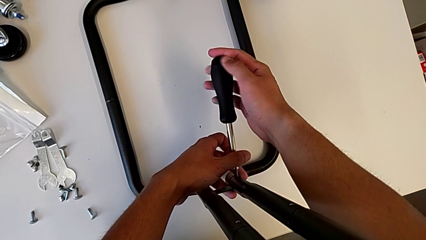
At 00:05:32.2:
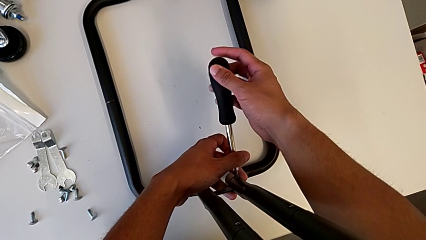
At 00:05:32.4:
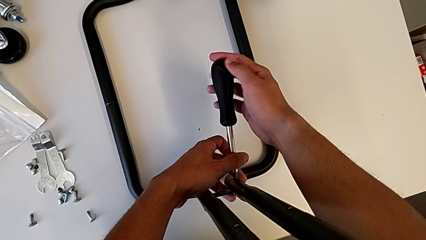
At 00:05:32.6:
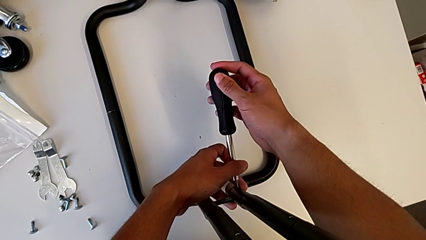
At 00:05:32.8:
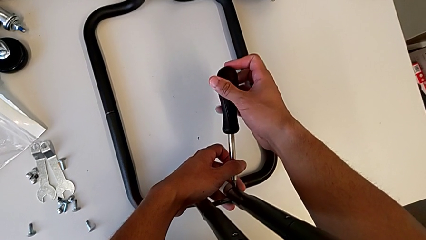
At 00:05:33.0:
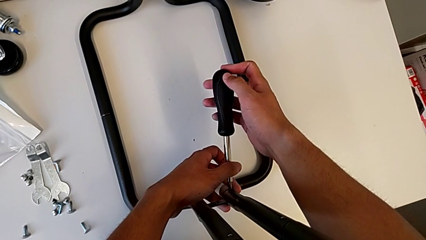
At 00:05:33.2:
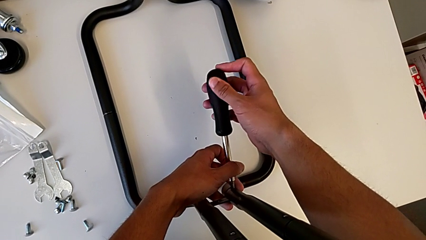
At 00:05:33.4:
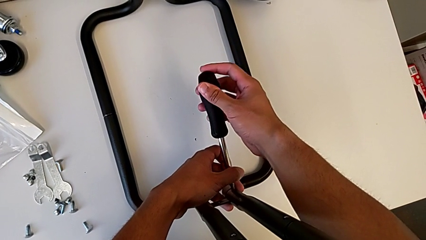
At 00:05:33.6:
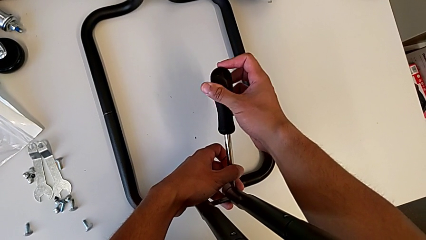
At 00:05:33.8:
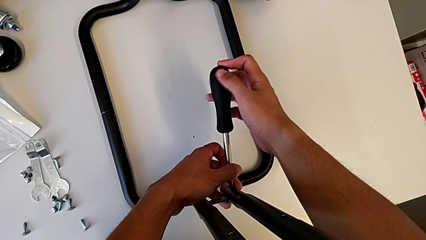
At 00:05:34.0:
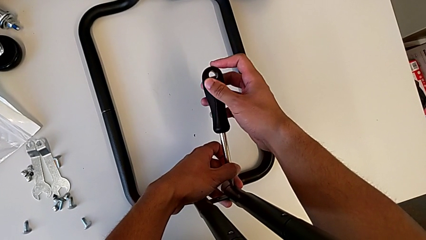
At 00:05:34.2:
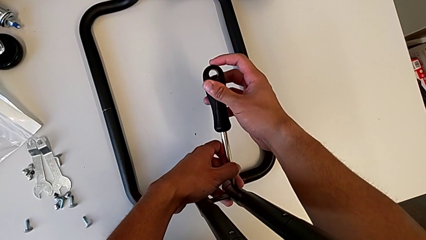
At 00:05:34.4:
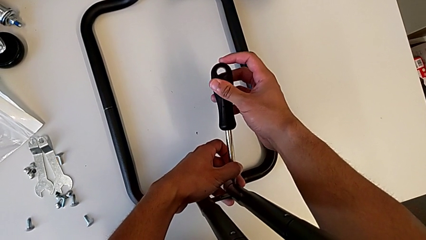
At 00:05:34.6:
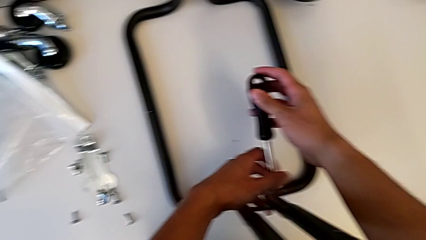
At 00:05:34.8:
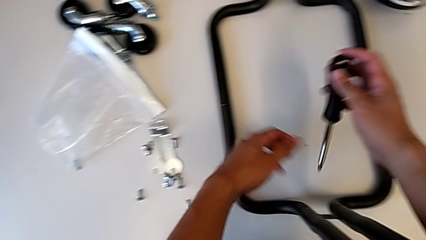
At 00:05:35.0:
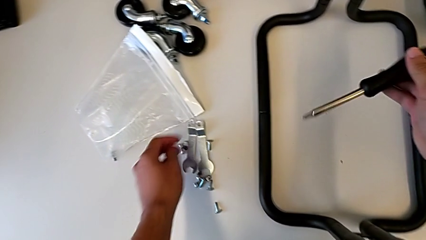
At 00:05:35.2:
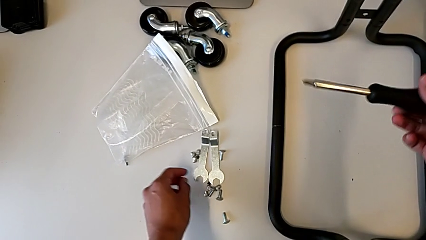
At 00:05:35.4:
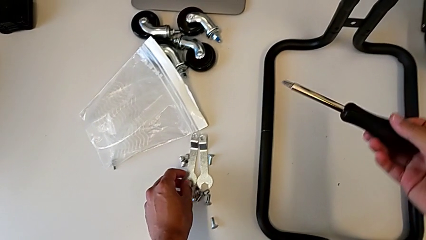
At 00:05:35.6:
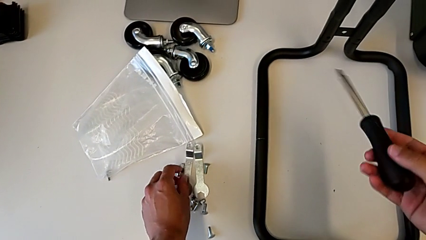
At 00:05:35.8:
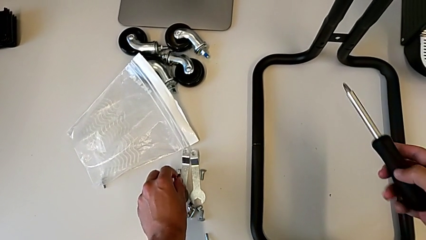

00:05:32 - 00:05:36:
The camera wearer is screwing the first sidebar to the base frame. They screw the third screw.

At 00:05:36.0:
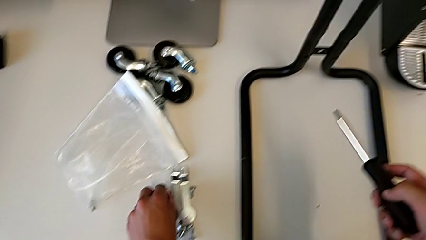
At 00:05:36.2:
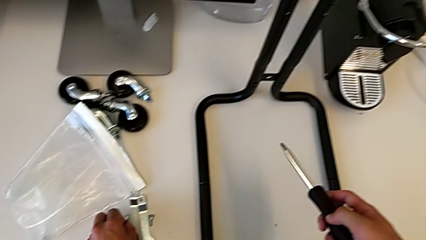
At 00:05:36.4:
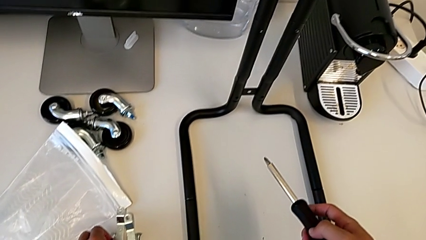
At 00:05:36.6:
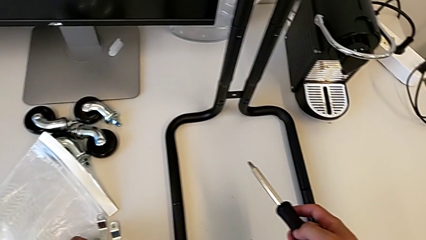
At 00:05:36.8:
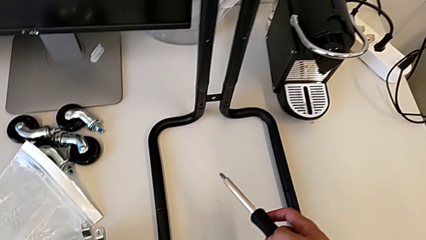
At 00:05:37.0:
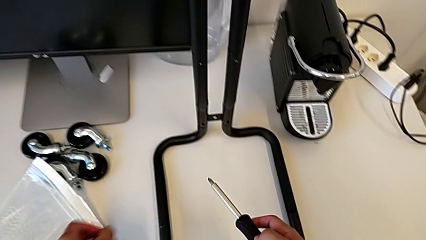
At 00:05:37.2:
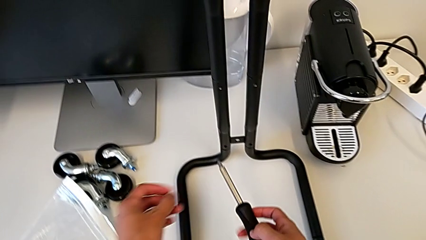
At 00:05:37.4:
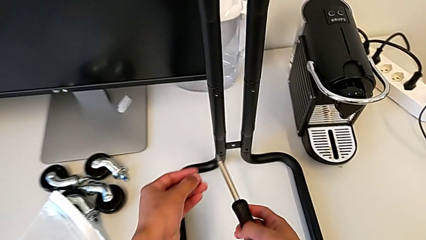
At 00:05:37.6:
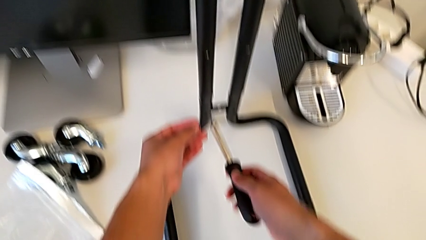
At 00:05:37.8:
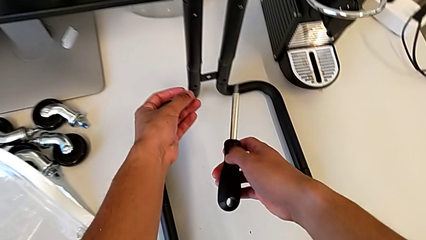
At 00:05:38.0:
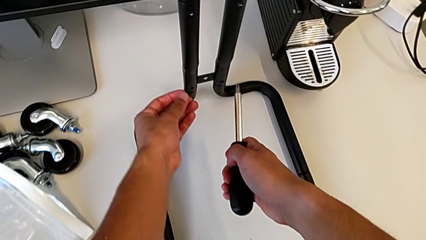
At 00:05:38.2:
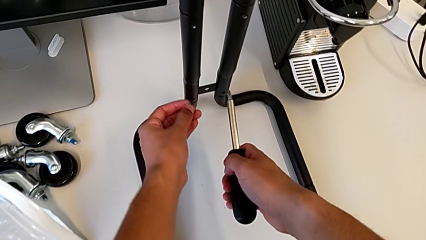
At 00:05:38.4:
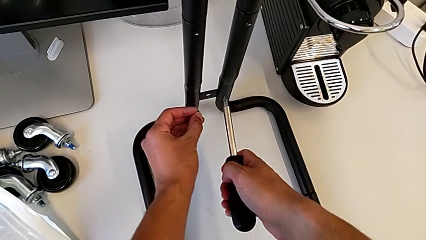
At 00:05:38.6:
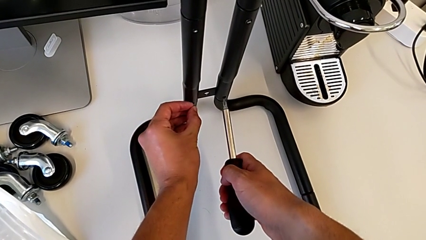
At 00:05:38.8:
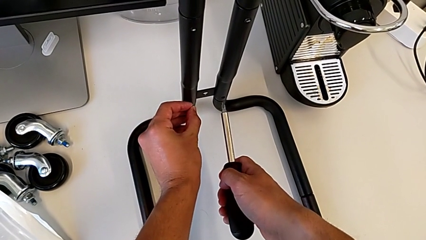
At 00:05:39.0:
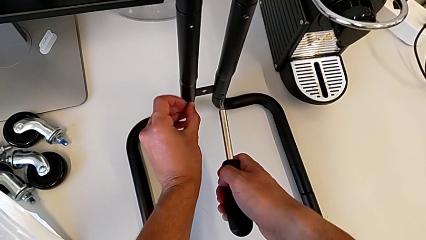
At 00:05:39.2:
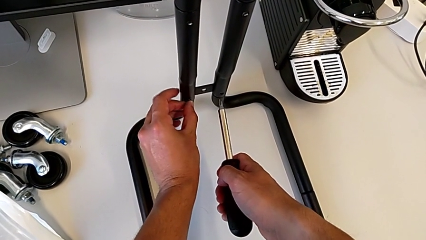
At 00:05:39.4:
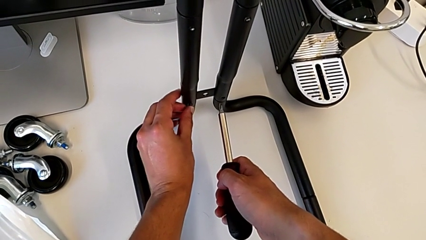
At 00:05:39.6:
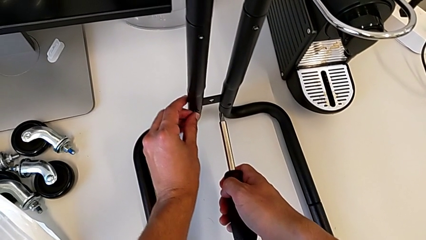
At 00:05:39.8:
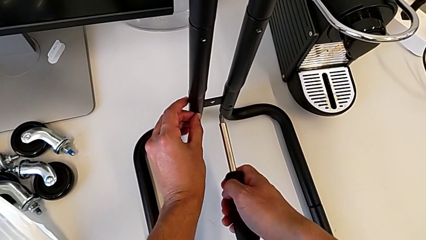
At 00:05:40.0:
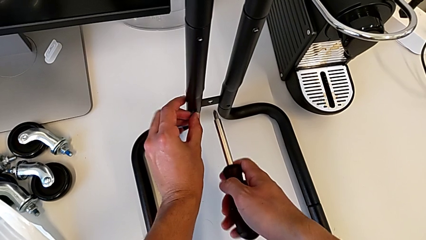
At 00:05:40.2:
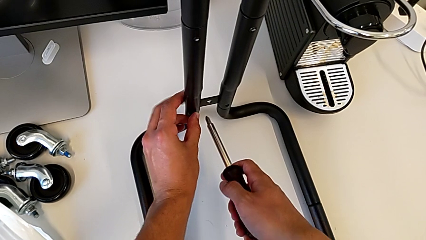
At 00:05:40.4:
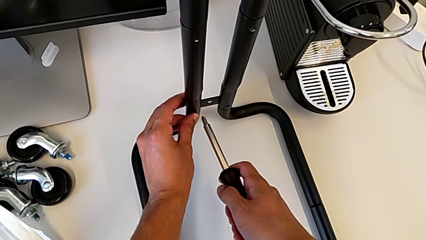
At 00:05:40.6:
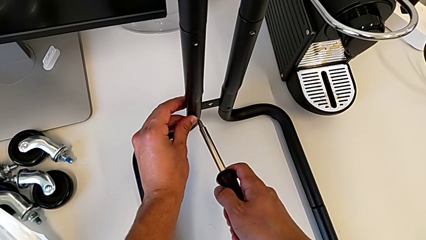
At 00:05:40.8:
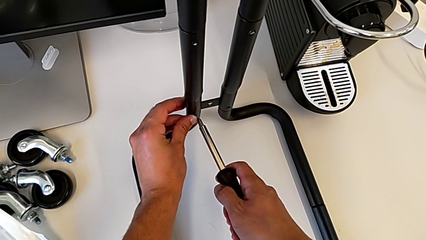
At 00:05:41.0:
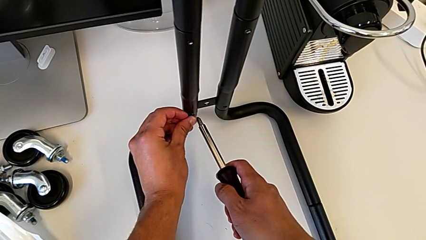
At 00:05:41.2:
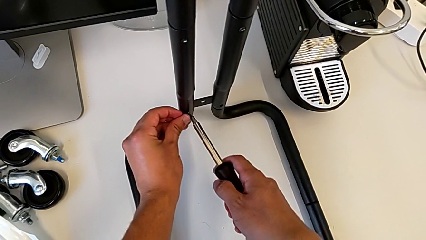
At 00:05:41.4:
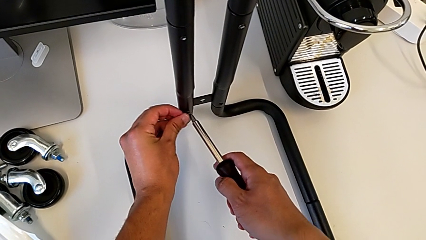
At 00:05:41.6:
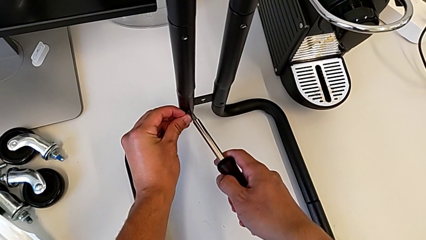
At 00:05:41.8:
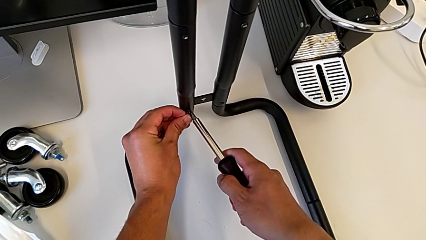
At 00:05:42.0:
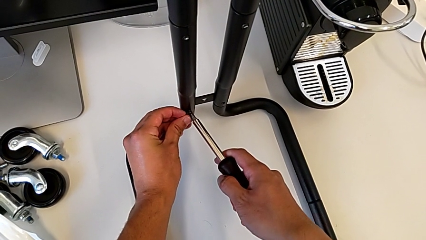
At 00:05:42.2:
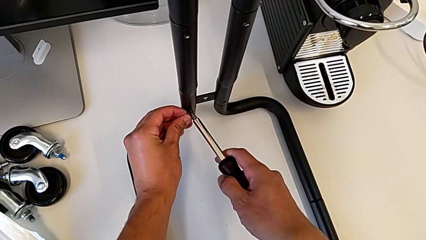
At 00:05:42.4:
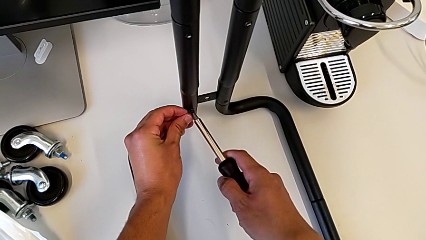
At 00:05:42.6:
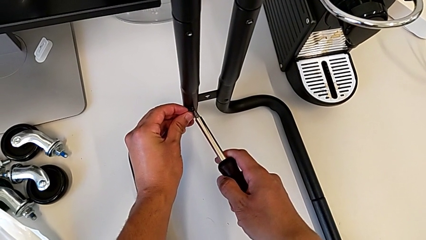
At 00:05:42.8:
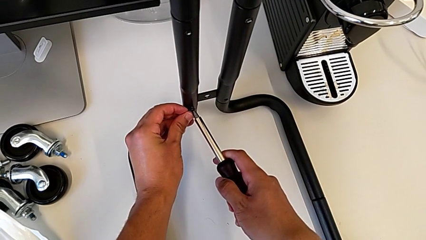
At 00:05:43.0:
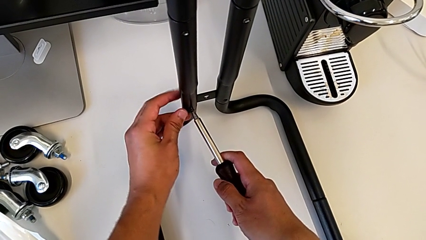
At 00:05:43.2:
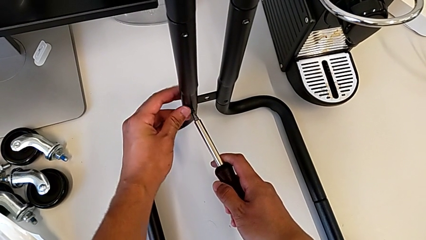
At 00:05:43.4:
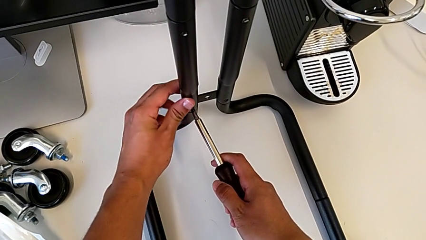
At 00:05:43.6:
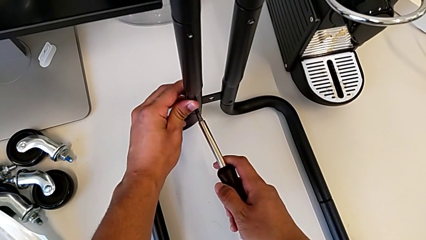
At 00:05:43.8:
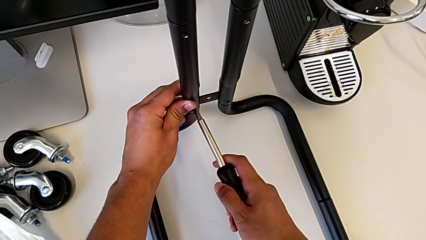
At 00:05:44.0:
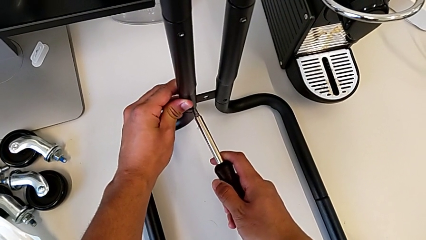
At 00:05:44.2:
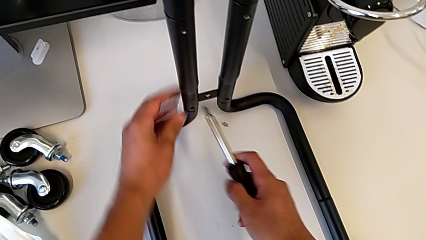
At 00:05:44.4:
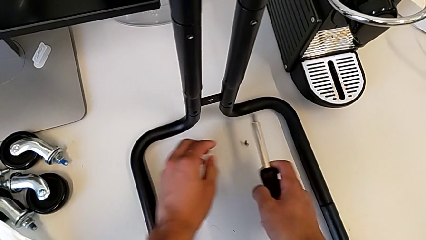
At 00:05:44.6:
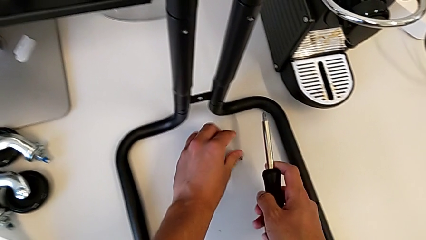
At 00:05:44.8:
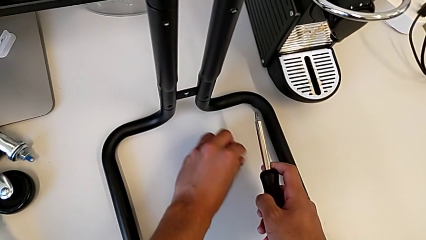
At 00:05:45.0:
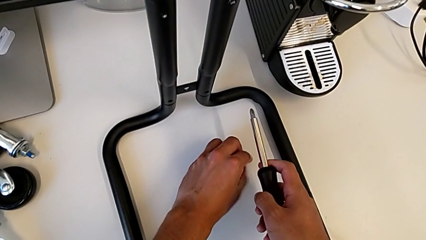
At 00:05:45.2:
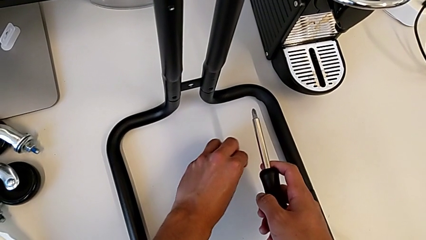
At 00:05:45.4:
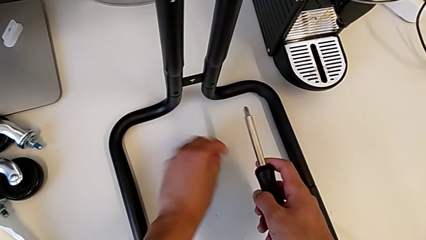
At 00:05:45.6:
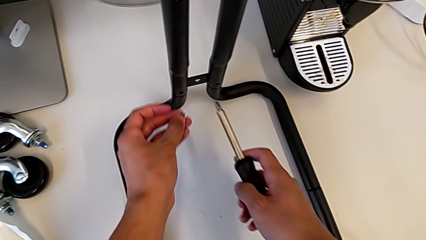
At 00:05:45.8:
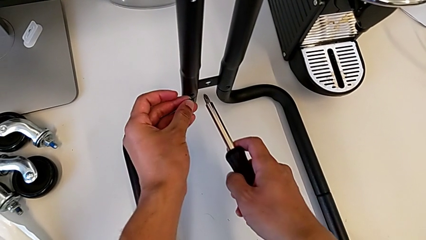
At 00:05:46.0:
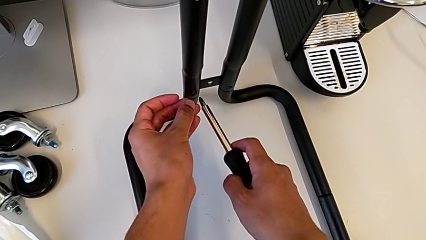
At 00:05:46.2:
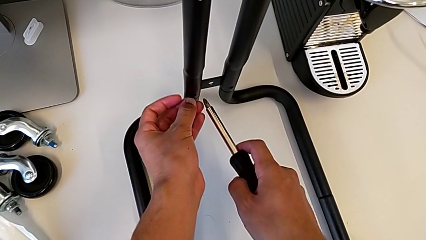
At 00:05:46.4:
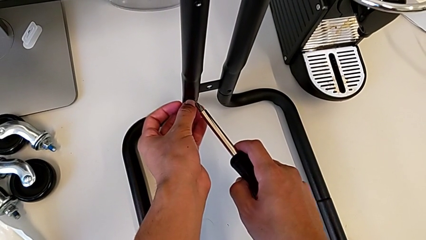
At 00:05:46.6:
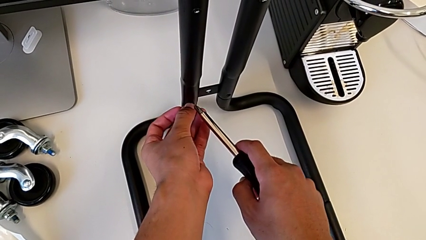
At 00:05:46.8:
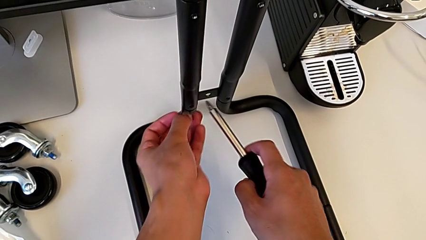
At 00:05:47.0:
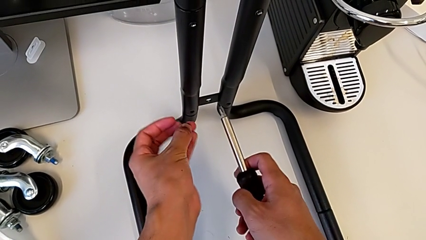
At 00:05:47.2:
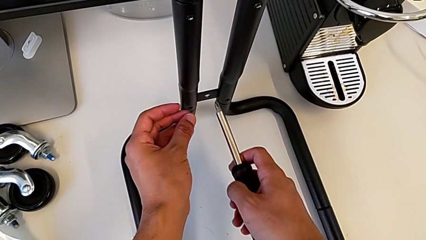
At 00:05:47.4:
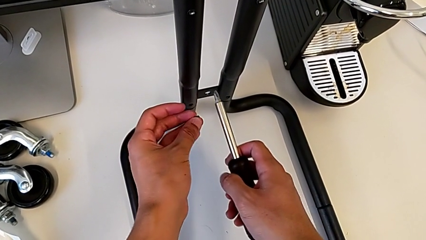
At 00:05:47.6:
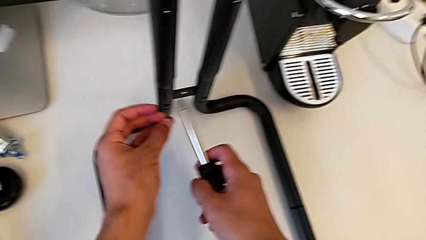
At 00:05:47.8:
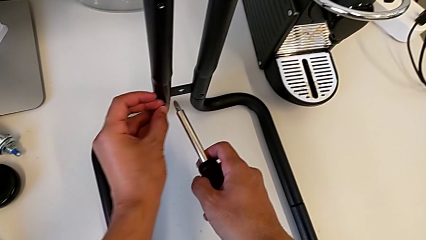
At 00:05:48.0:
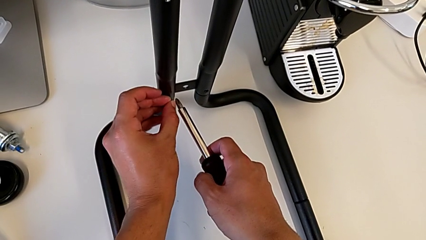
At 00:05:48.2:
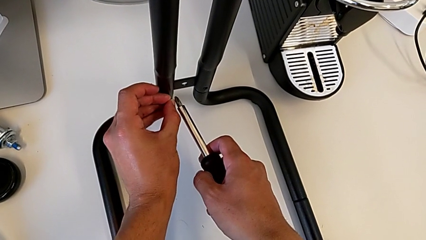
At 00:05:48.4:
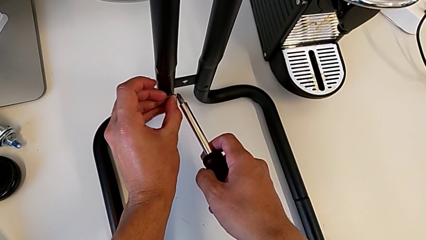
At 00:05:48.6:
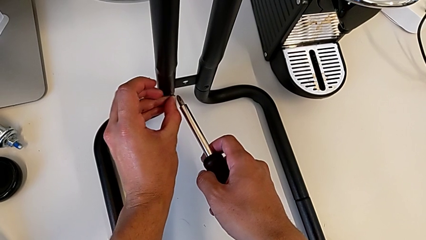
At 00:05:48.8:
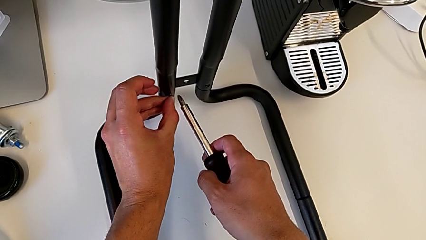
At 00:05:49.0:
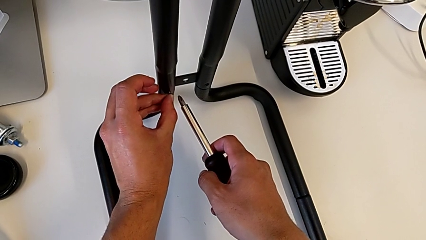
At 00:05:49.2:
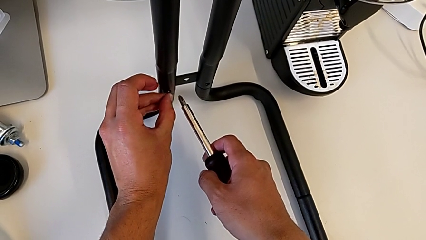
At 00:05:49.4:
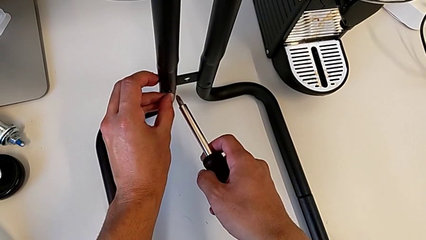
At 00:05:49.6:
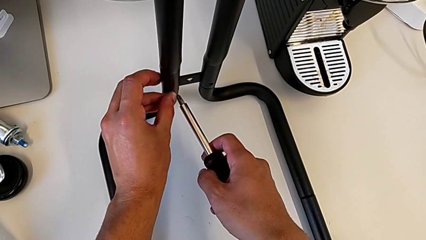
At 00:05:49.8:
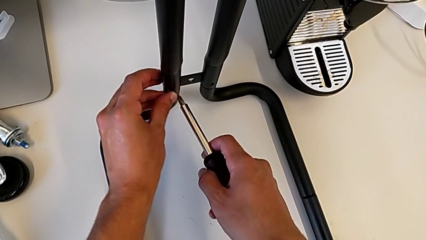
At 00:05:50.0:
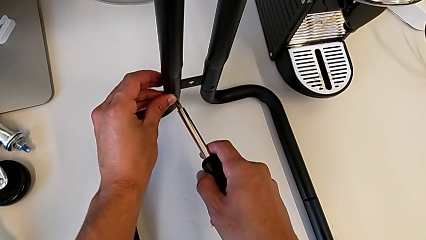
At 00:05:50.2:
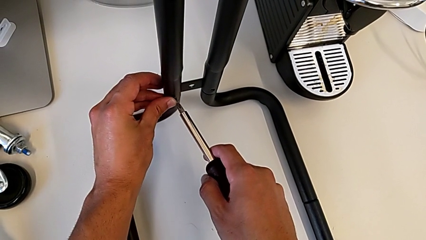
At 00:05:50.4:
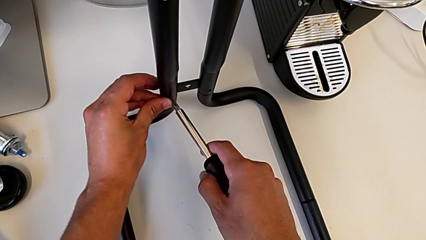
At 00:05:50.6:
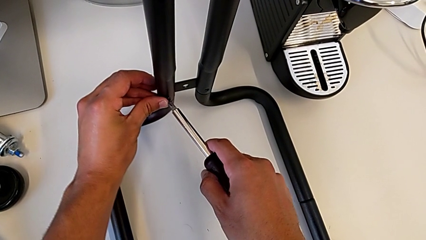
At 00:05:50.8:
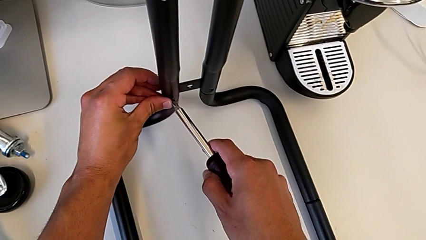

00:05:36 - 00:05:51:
The camera wearer is screwing the second sidebar to the base frame. They grab the fourth screw, place it, drop it and hold it.
